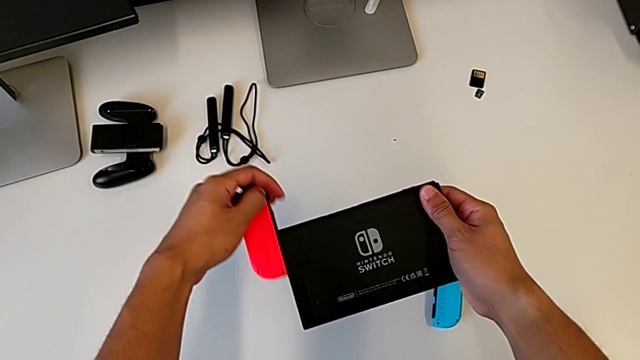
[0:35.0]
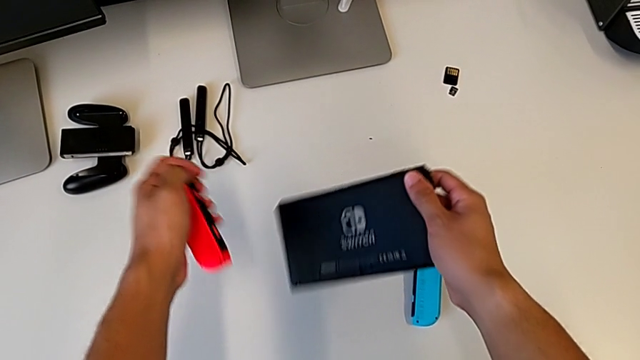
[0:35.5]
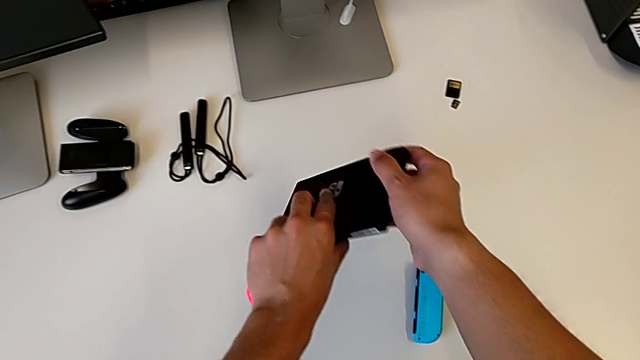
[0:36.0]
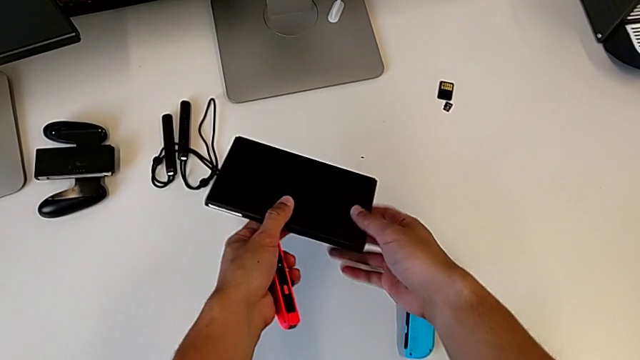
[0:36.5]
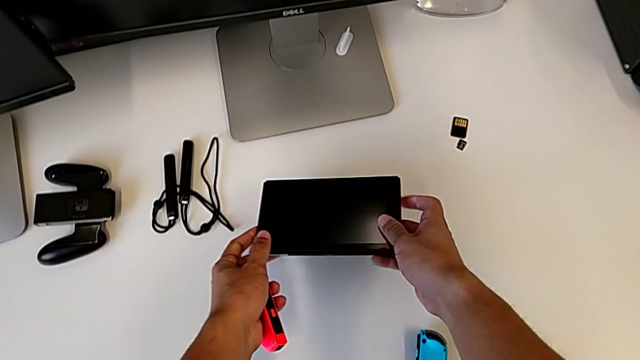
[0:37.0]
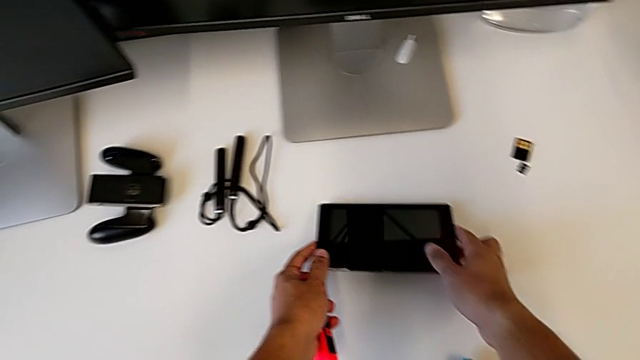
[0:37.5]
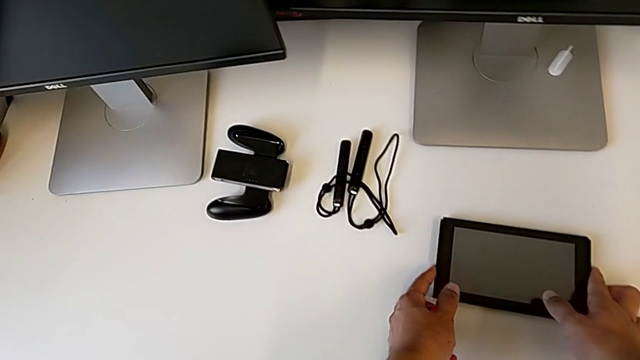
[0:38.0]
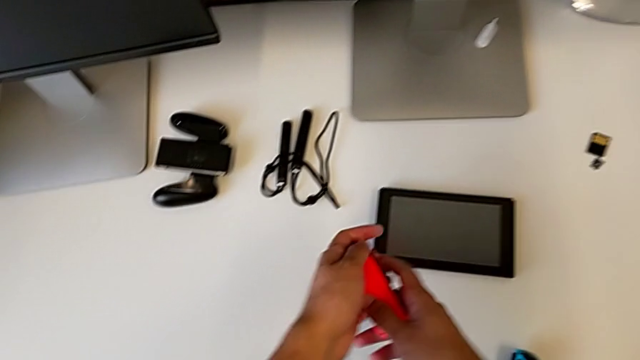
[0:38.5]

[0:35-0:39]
The camera wearer is removing the Joy-Con controllers from the Nintendo Switch. They withdraw the red Joy-Con controller and place the Nintendo Switch.

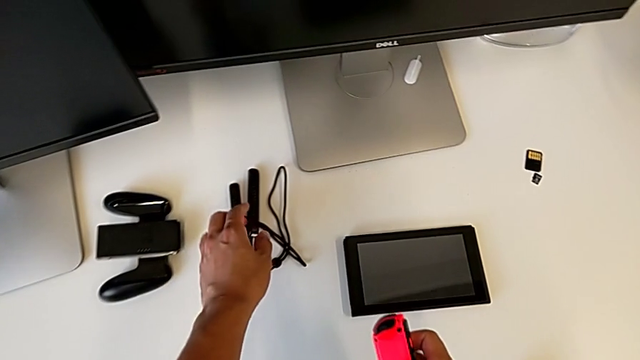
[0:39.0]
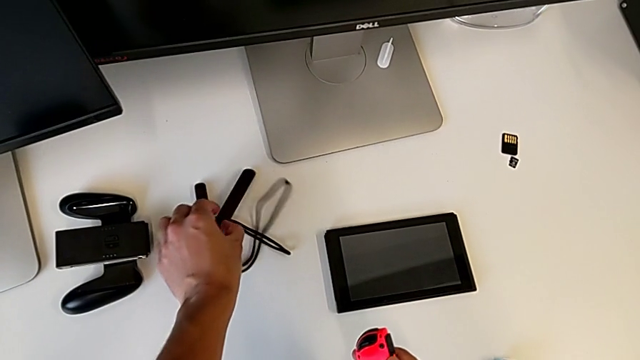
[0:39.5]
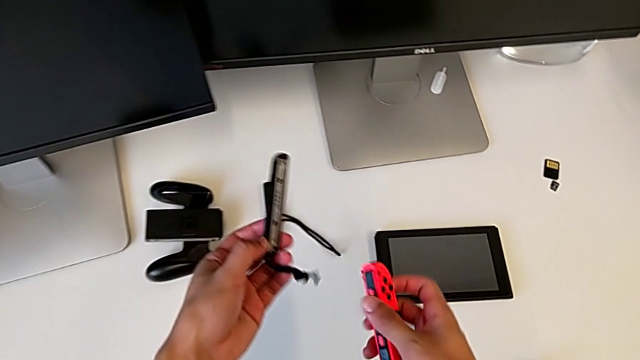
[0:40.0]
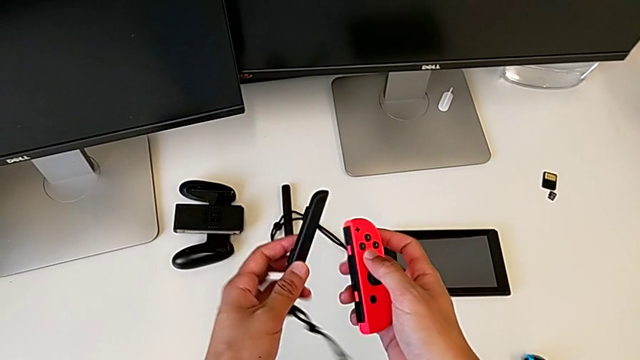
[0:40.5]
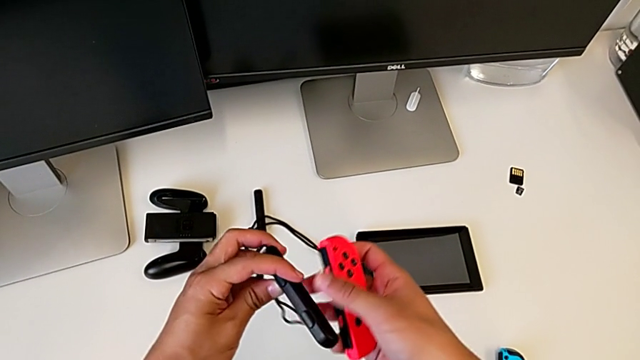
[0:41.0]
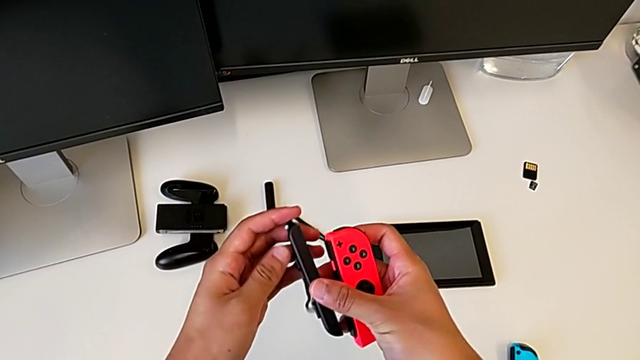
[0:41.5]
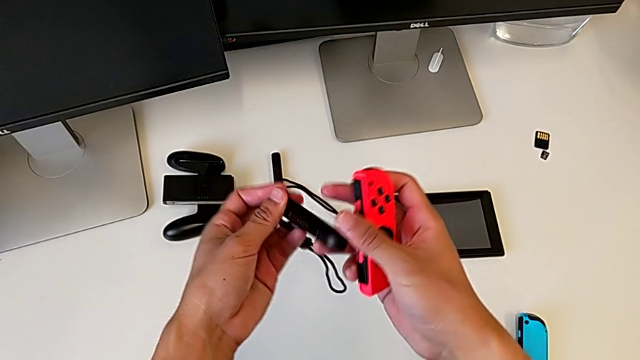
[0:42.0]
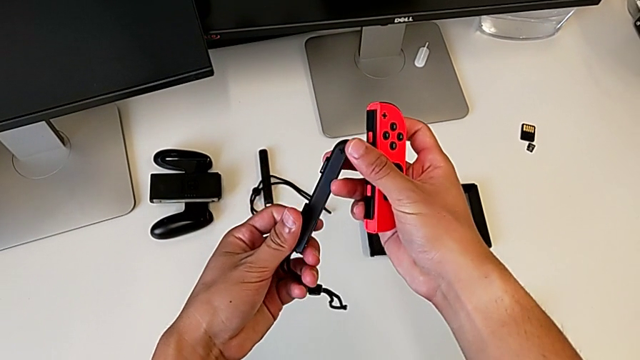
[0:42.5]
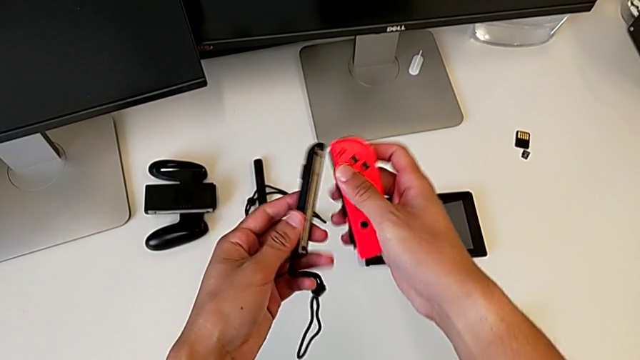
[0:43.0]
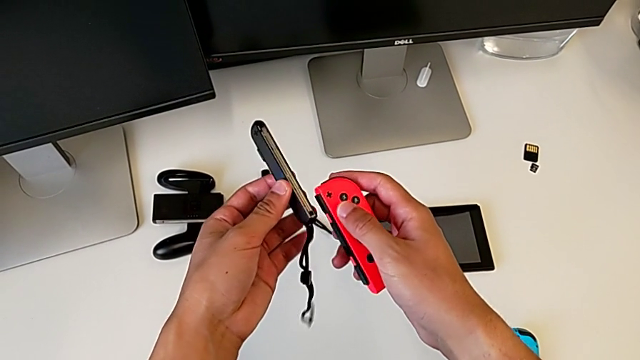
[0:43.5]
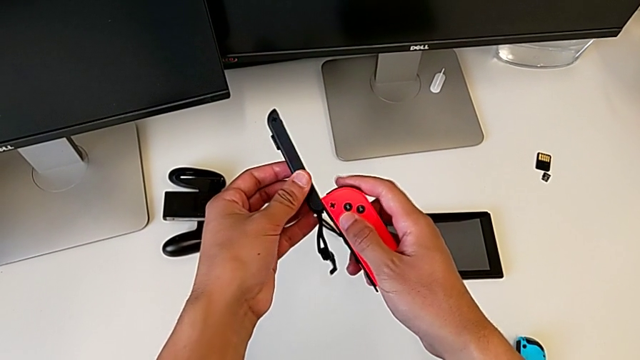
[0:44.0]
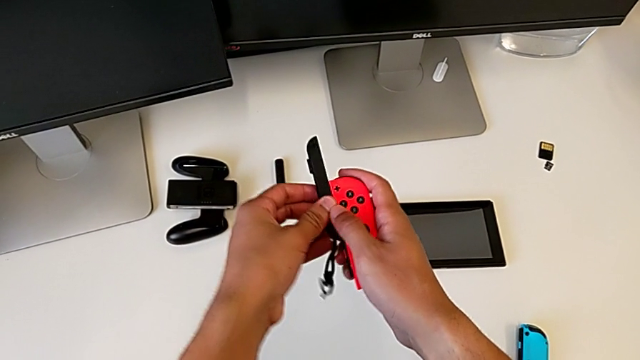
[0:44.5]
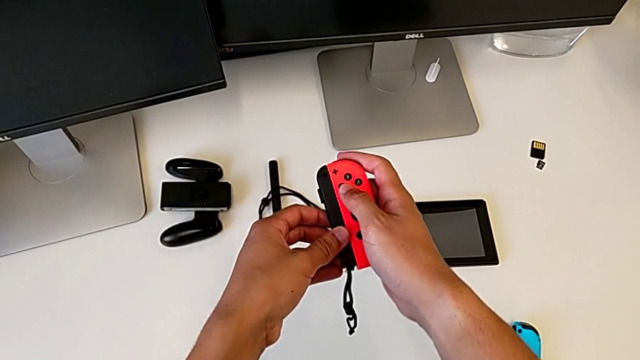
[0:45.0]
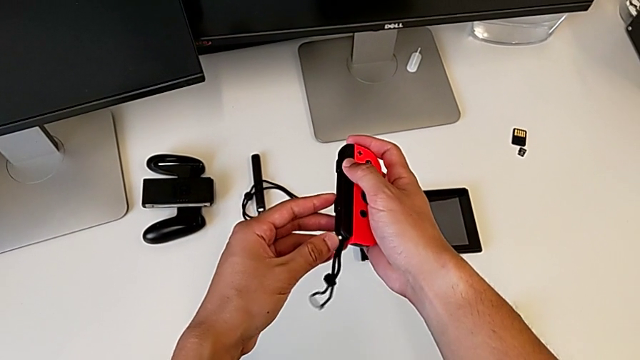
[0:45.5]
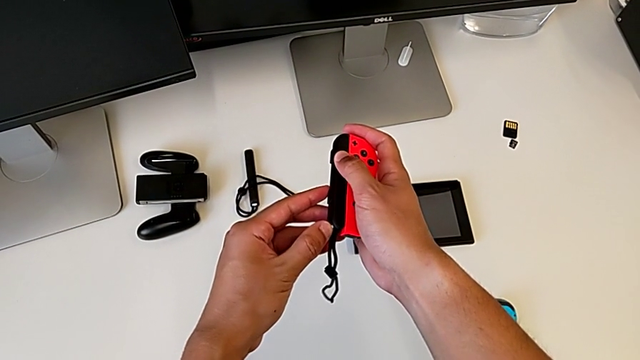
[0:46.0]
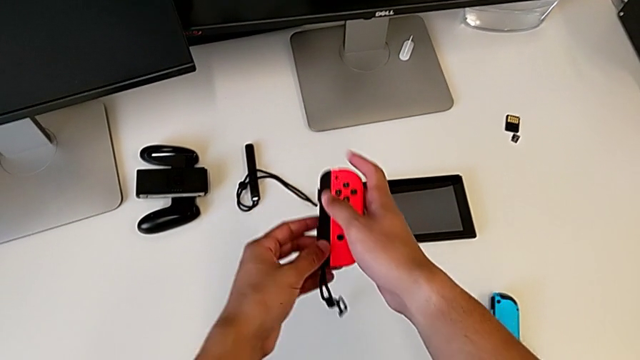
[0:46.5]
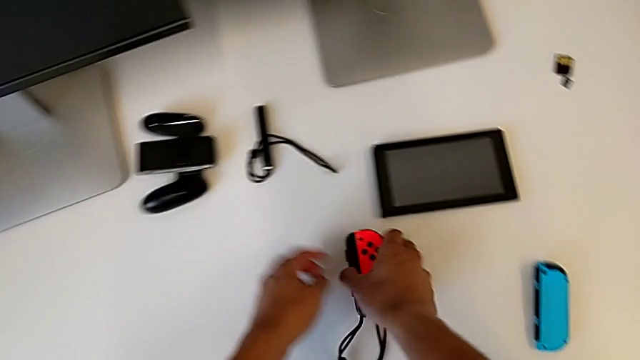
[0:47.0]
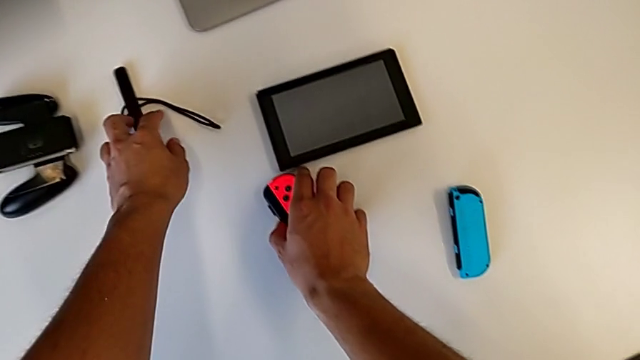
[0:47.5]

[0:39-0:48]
The camera wearer attaches the red Joy-Con controller to the comfort grip. They grab the Joy-Con strap, assemble the red Joy-Con controller and begin to press the Joy-Con strap lock.

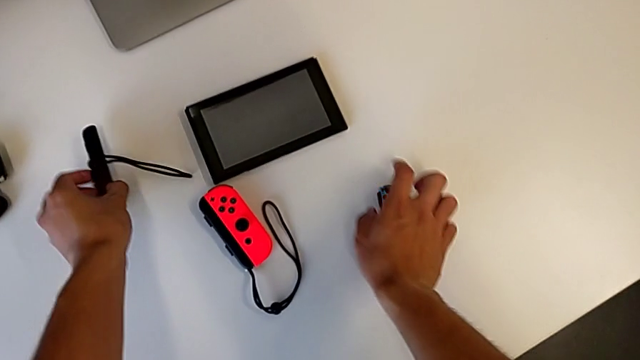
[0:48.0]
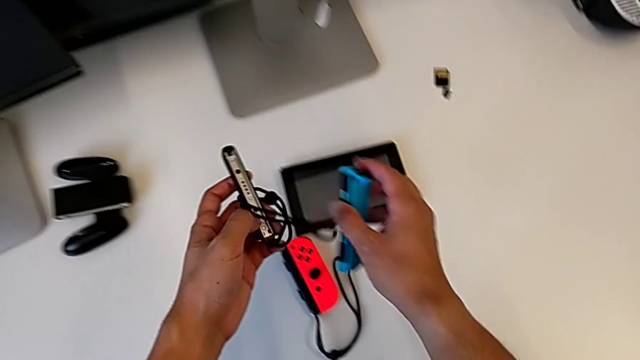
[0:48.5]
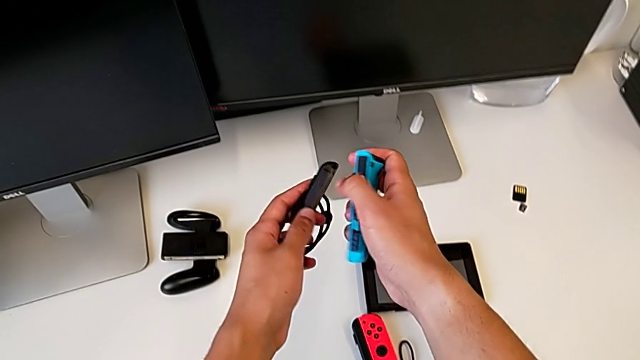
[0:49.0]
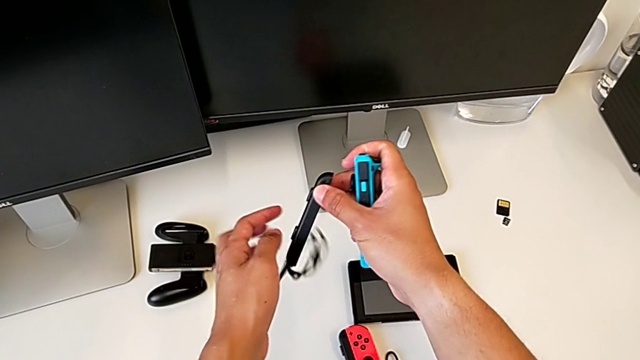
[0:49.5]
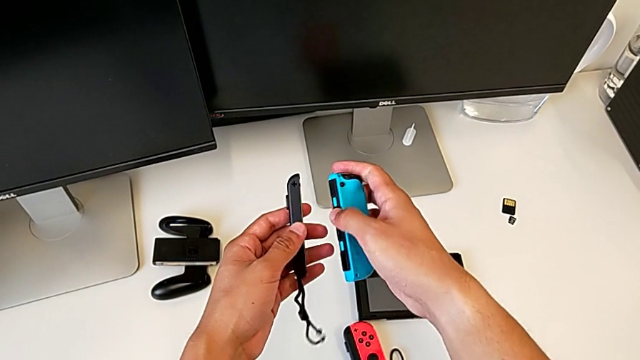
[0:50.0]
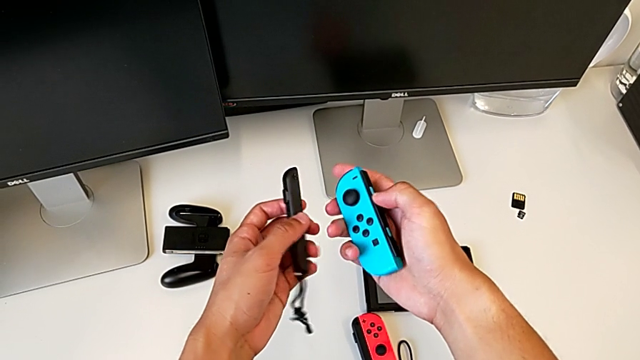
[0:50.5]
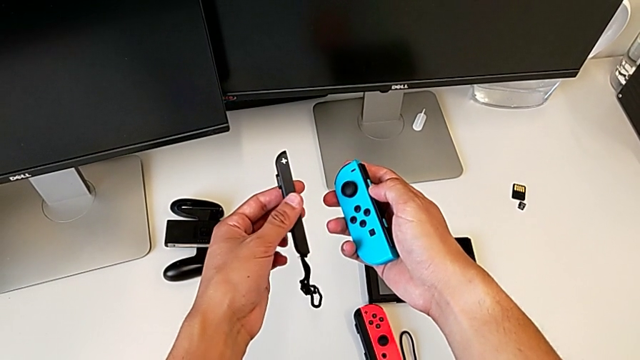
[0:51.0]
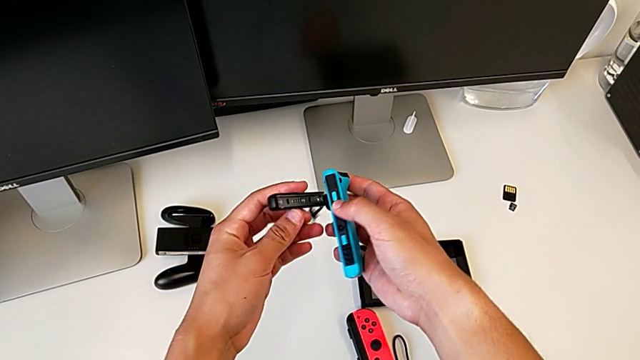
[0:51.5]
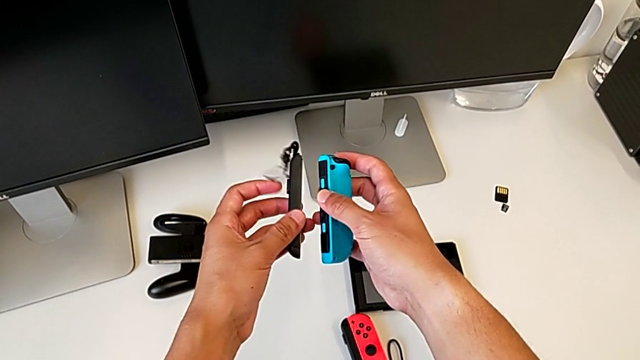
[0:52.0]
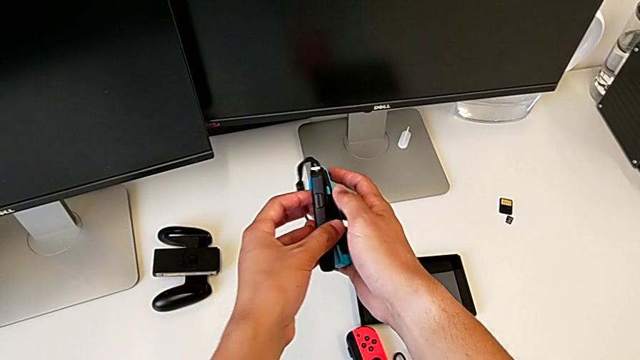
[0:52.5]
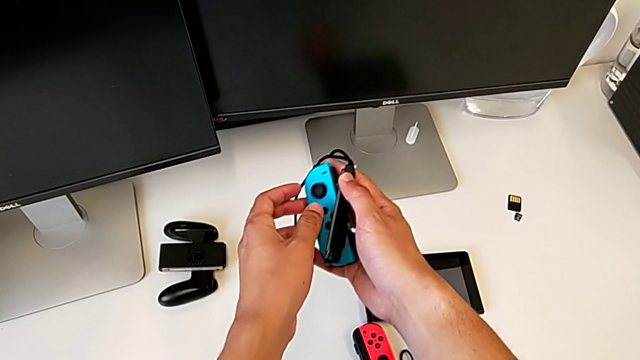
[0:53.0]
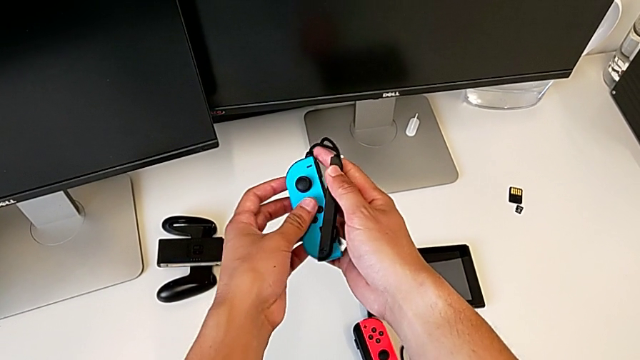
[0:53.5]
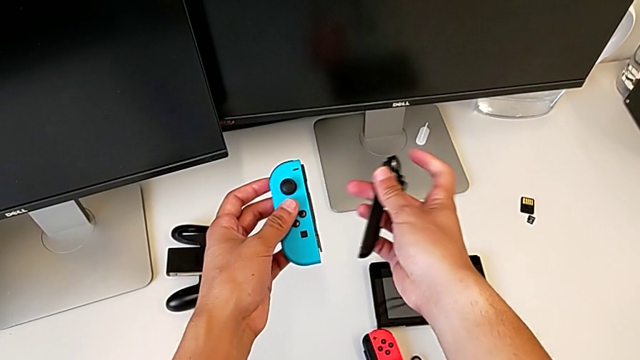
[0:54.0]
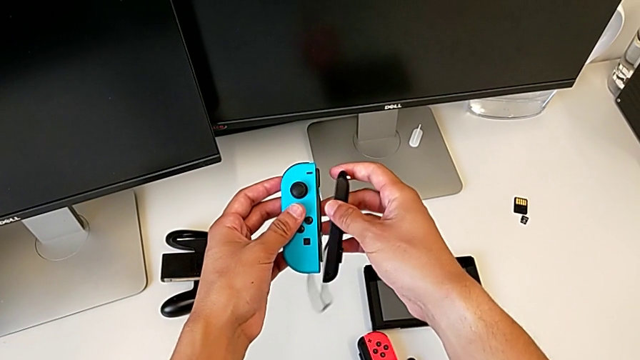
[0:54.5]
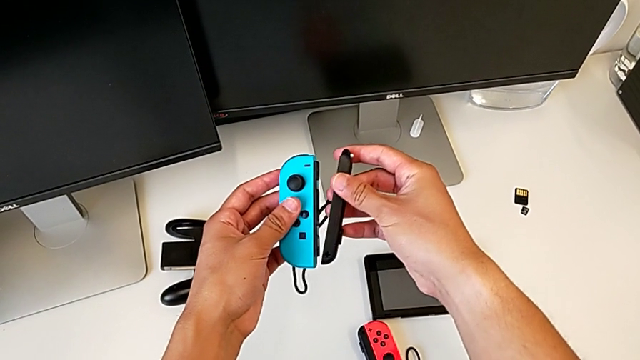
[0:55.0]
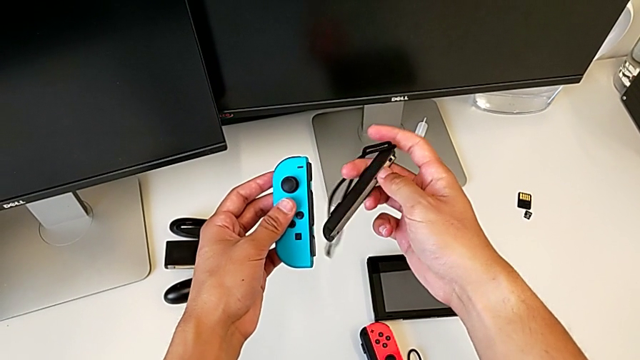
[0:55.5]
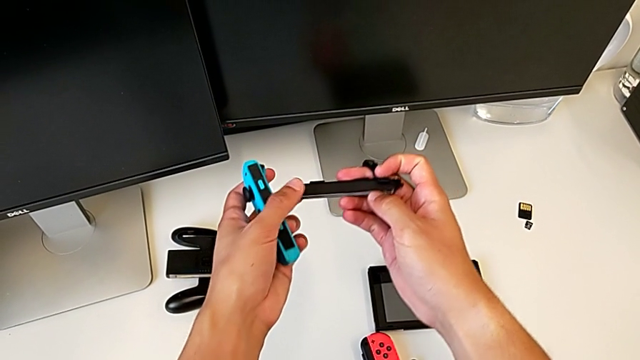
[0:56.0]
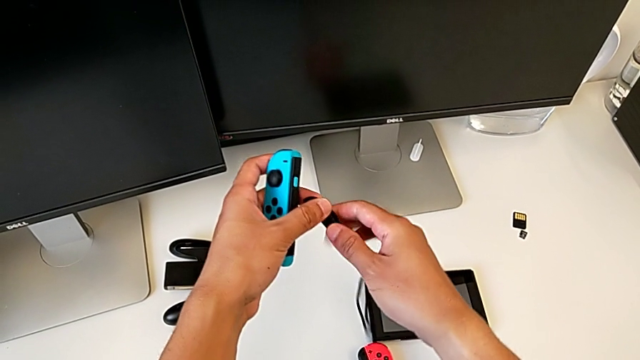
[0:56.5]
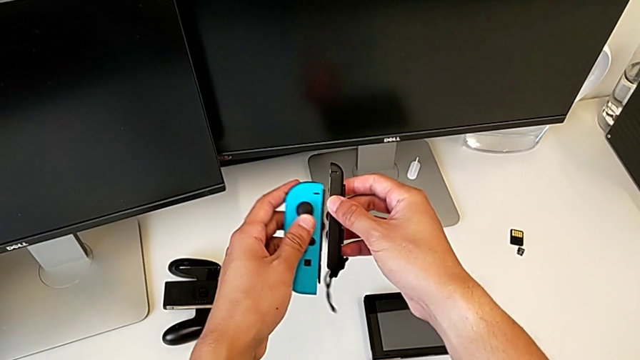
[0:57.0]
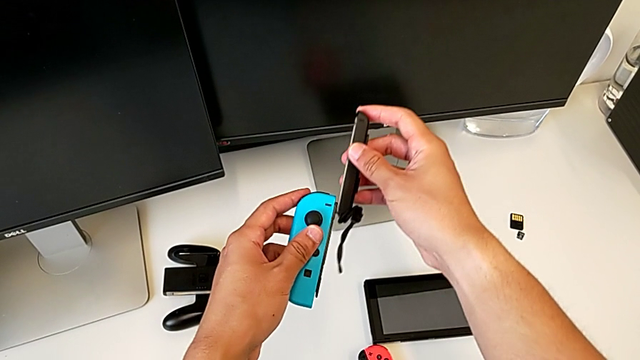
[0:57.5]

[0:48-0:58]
The camera wearer is attaching the blue Joy-Con controller to the comfort grip. They keep pressing the Joy-Con strap lock and flip the Joy-Con strap.
